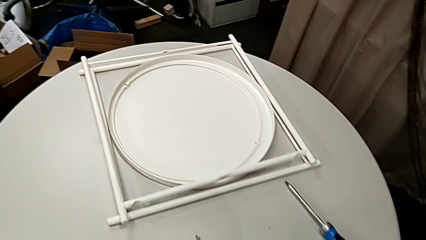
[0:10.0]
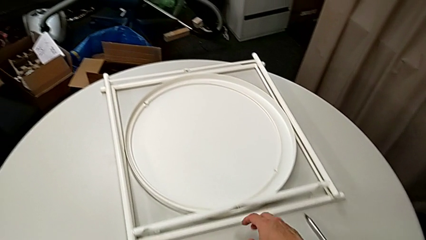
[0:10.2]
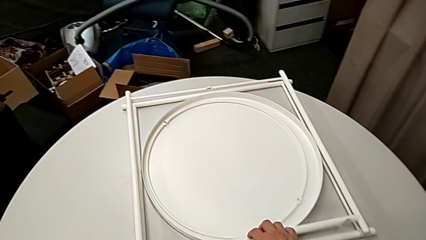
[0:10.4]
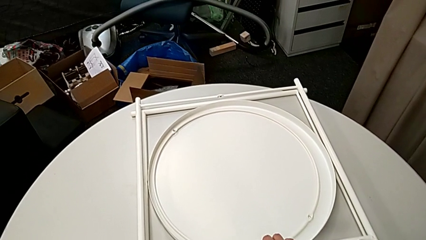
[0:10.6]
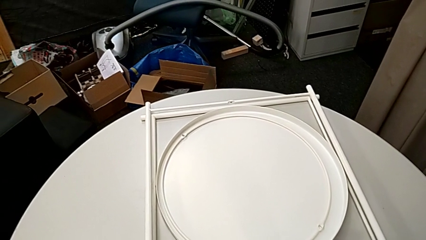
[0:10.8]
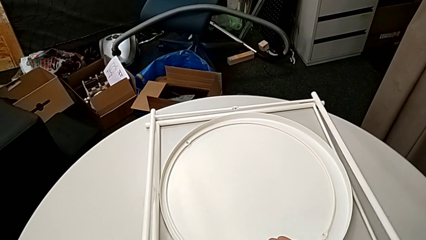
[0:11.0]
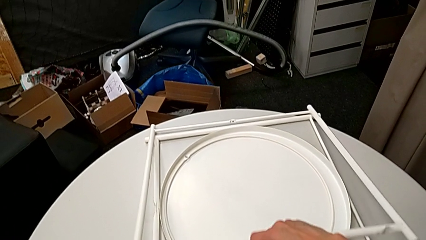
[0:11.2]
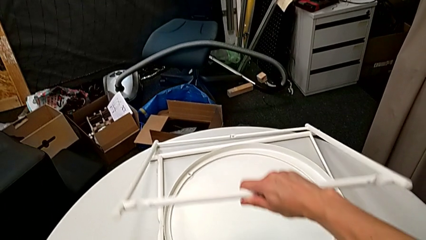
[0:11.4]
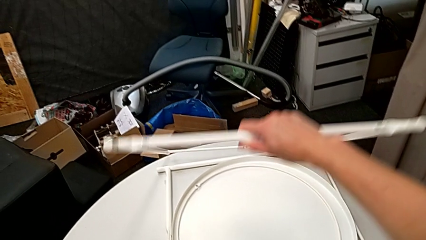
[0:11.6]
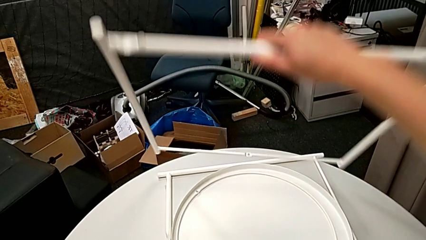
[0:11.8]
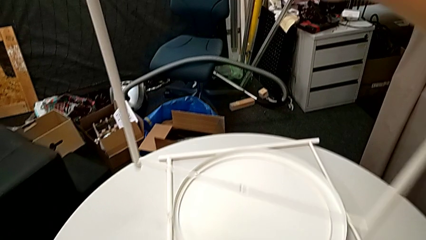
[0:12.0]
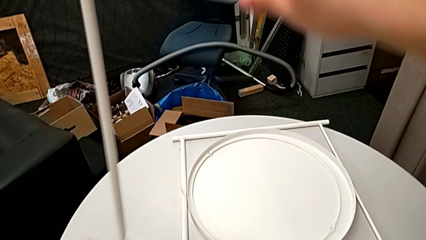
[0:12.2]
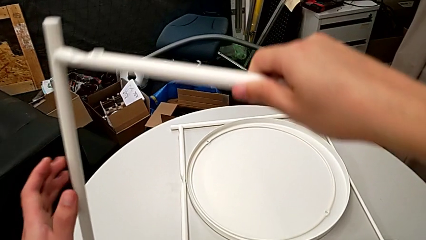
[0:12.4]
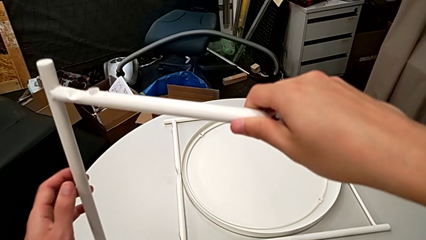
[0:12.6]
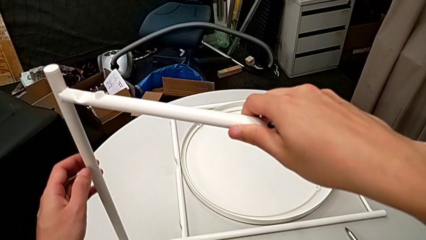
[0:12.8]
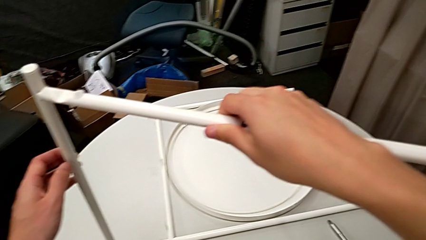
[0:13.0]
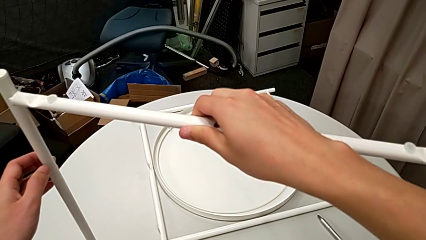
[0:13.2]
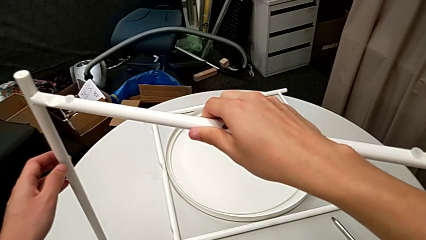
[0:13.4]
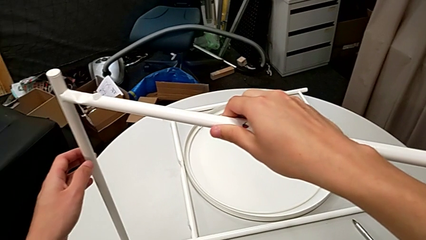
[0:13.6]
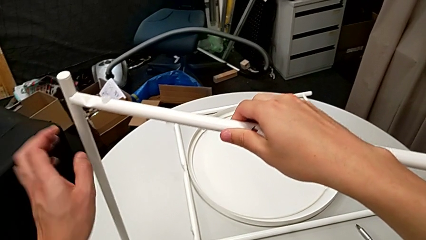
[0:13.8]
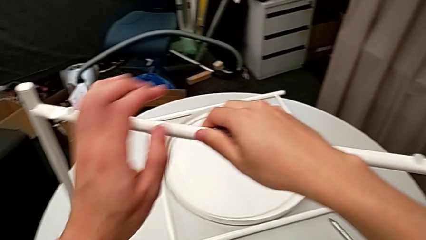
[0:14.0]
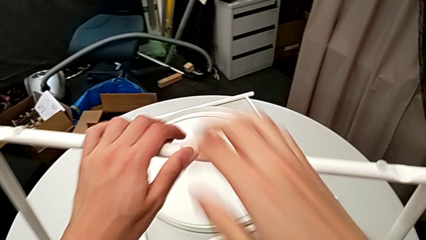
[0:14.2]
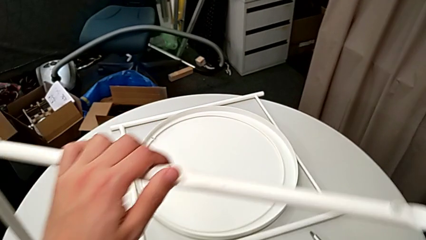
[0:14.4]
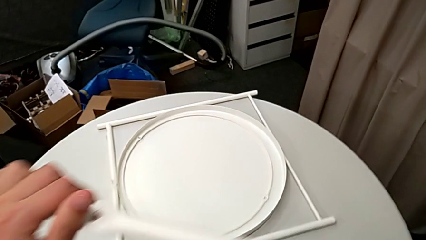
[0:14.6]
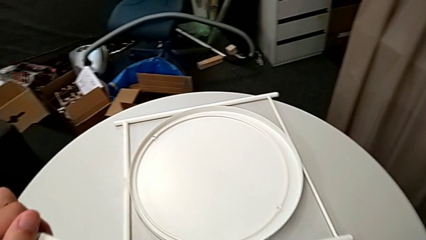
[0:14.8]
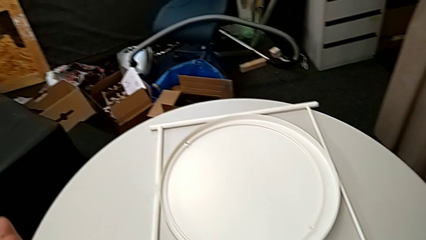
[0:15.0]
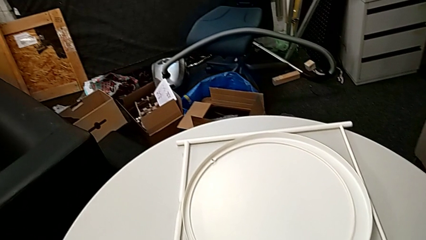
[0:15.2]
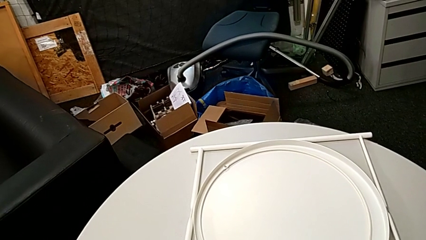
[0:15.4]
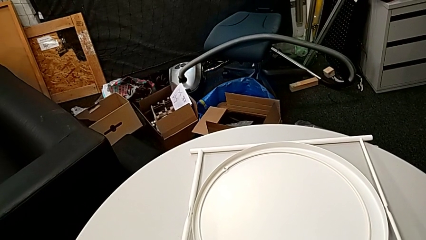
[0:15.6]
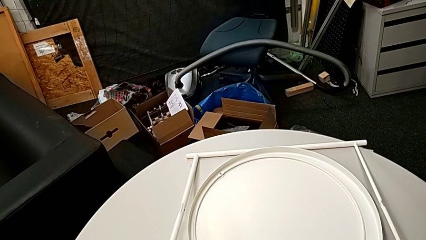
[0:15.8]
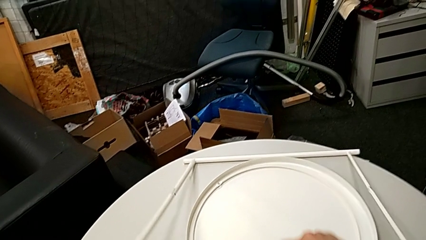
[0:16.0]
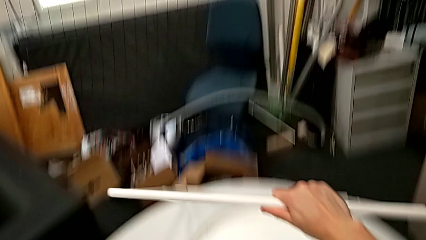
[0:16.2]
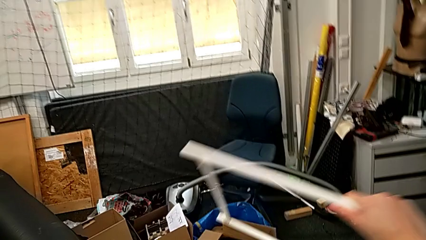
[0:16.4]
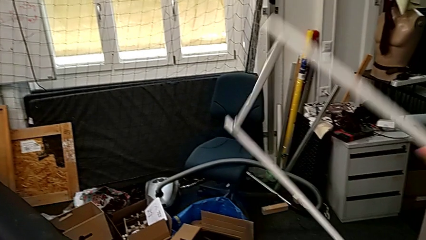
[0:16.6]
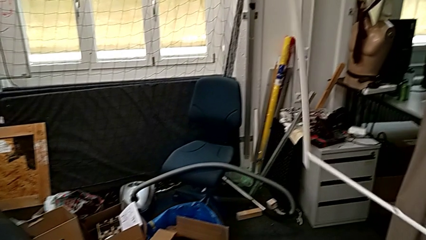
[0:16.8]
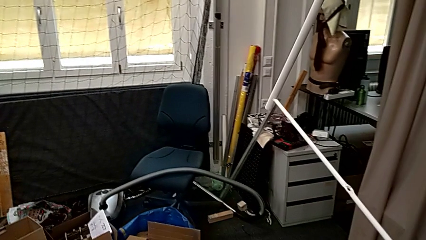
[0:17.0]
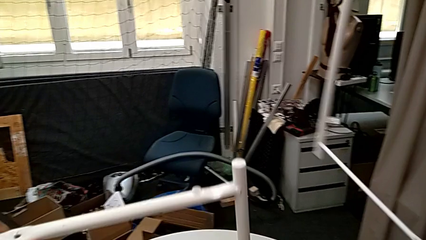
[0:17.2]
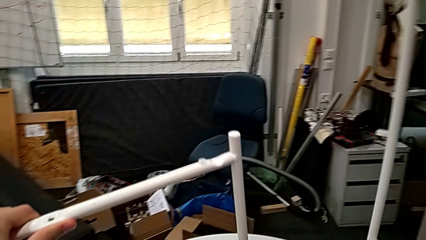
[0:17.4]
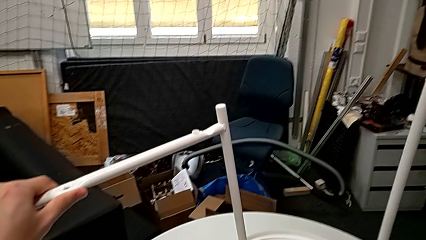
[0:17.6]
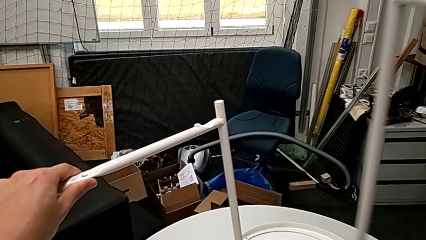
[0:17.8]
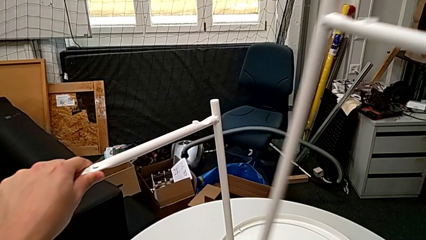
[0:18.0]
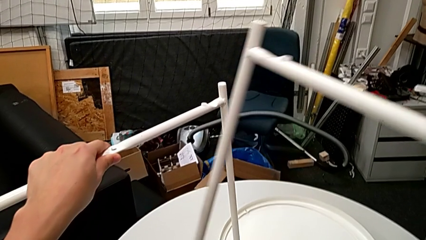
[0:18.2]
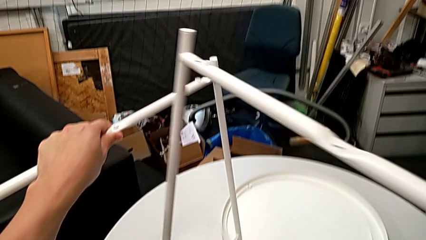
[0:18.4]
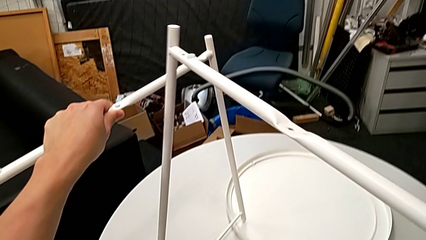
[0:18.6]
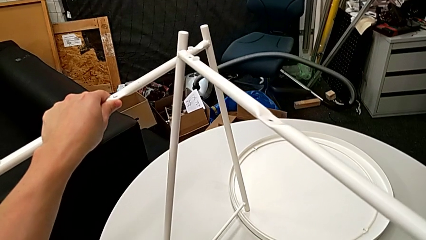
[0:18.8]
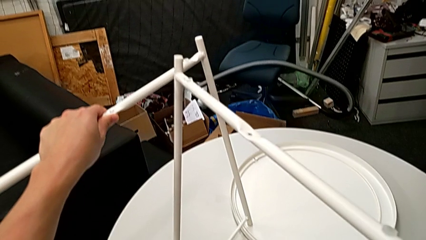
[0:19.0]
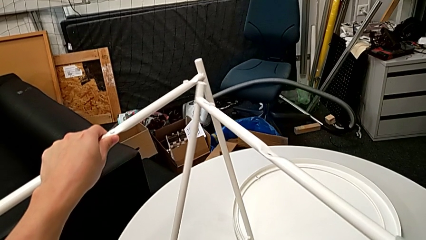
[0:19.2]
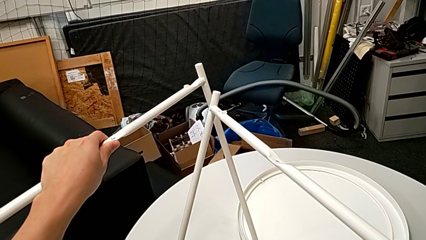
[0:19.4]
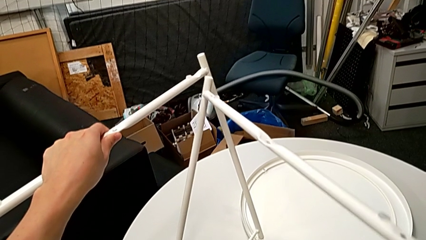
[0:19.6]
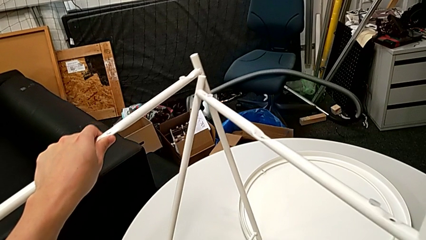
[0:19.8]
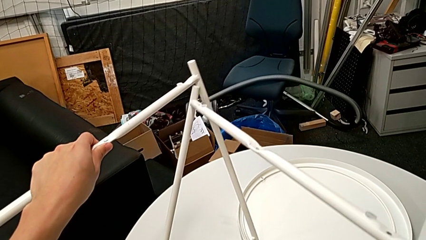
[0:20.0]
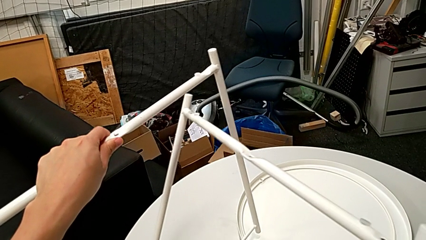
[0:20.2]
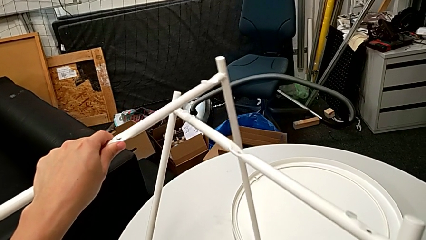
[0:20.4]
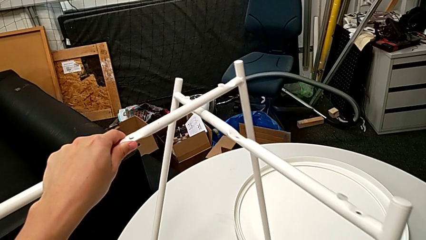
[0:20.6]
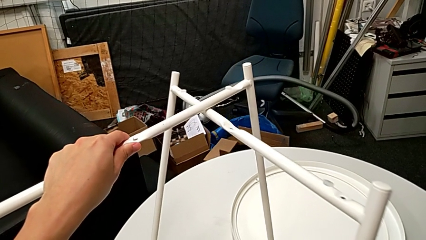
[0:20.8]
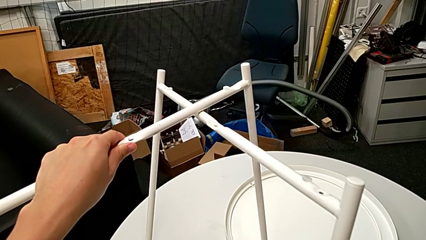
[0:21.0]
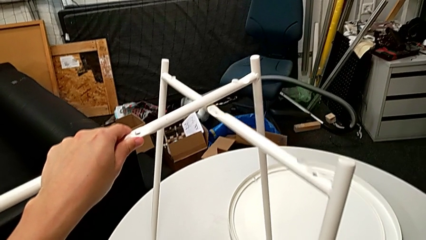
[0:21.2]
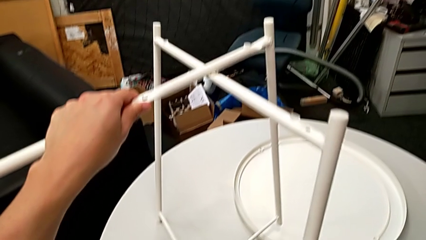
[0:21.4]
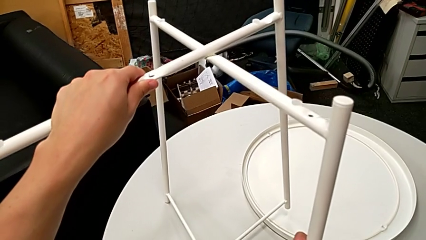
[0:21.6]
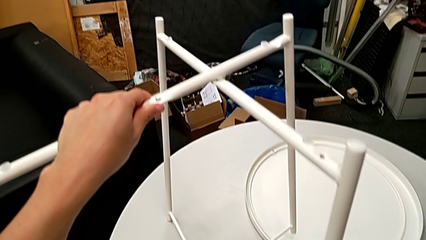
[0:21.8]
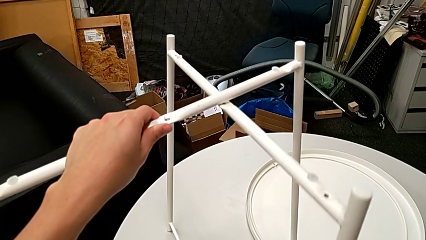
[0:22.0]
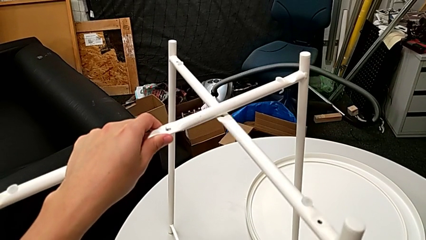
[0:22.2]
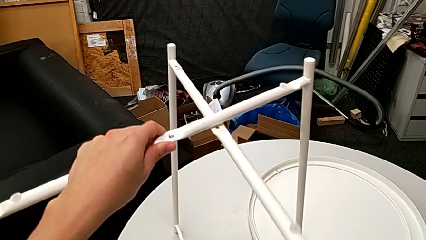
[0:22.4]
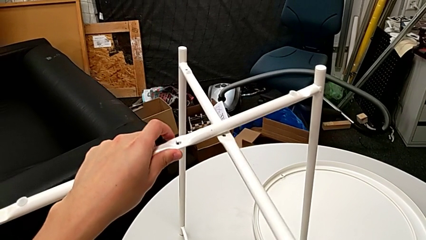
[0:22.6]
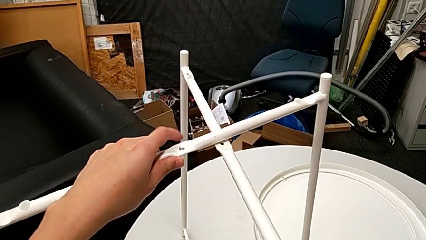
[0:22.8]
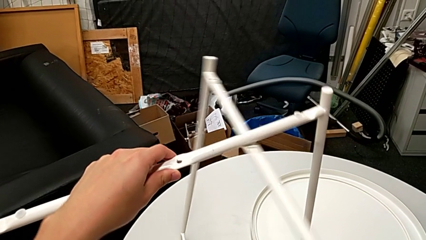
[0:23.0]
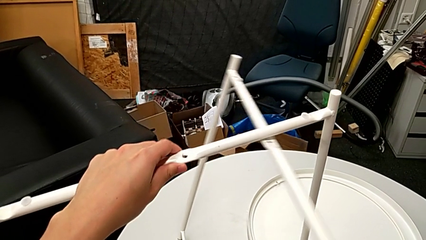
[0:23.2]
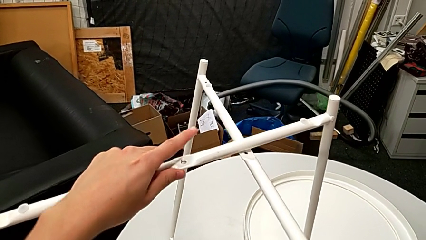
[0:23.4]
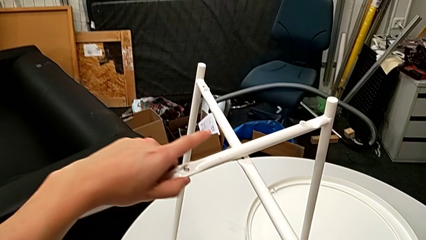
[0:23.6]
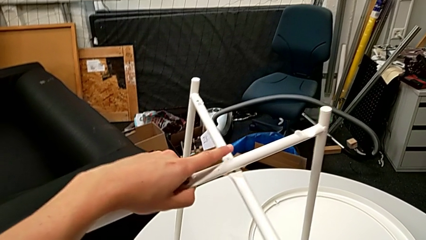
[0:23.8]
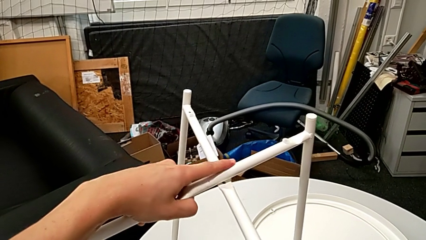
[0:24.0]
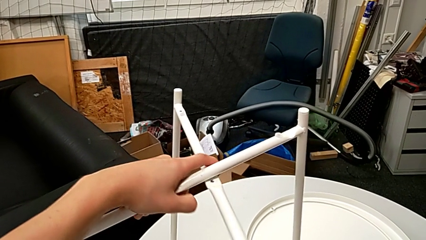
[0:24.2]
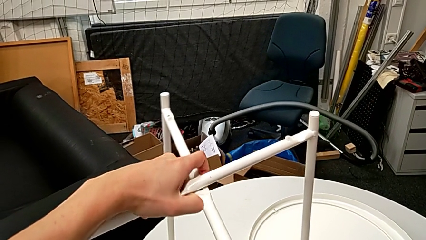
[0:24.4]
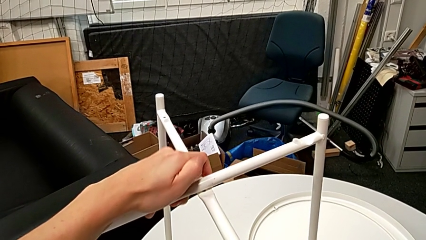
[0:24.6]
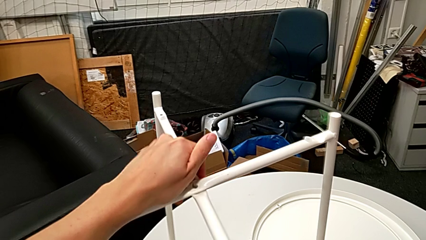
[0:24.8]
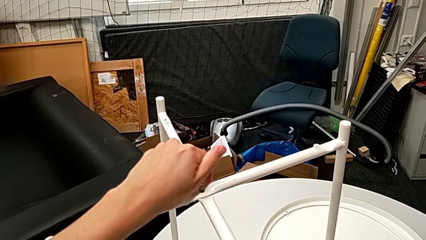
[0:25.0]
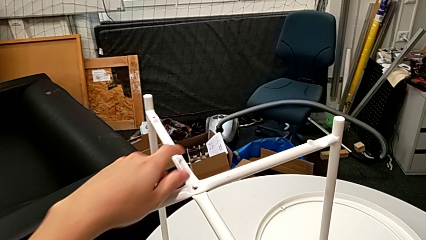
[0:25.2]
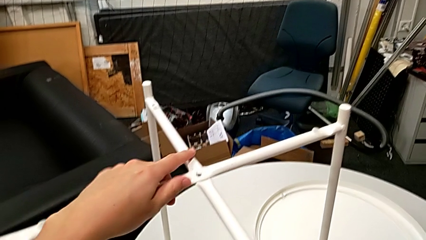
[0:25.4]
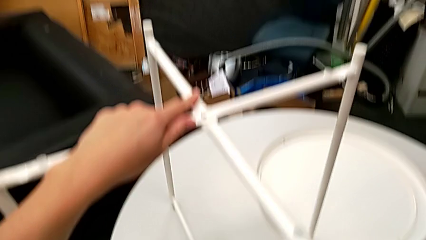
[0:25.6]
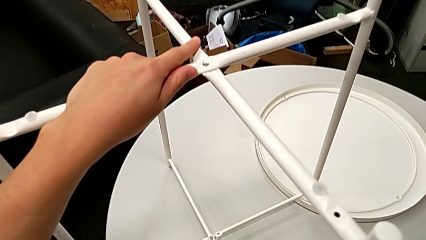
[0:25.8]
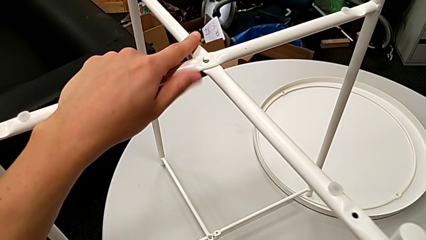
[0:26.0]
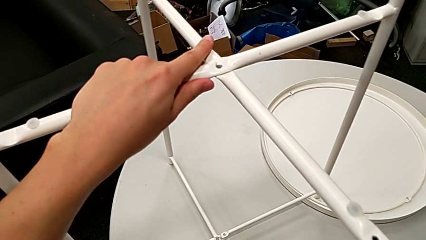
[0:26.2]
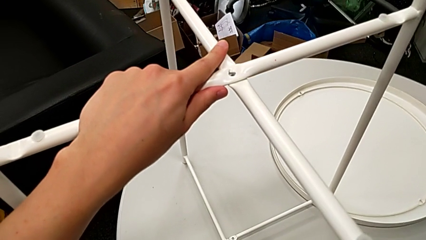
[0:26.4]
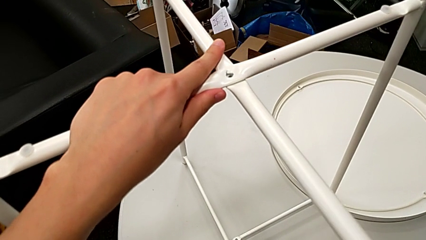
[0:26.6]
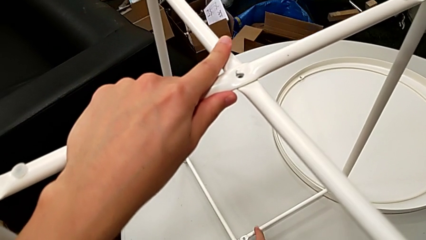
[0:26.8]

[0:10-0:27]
The camera wearer is assembling their legs. They grab the first leg, lift it, place the leg, grab the second leg, lift it, align it, align the leg and begin to align the second leg.
